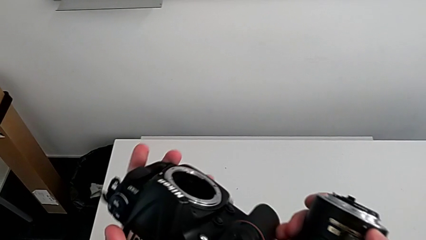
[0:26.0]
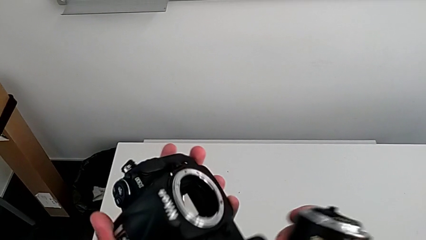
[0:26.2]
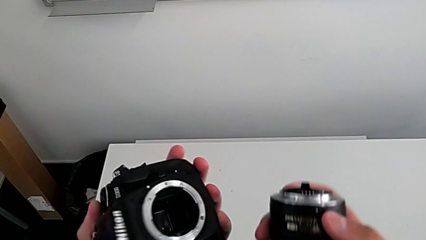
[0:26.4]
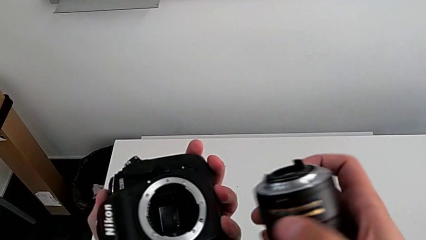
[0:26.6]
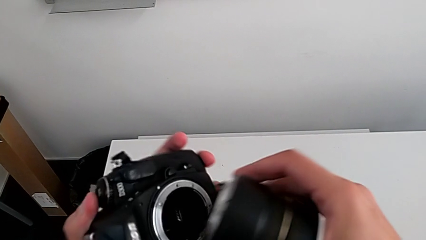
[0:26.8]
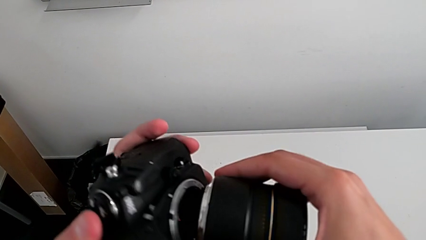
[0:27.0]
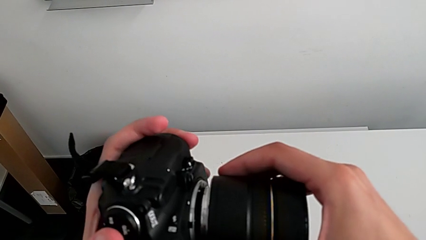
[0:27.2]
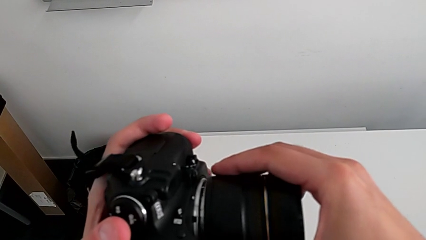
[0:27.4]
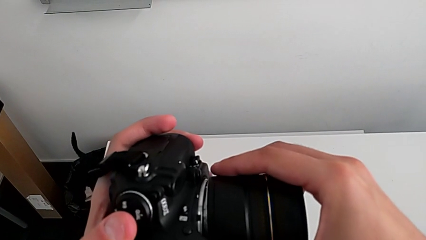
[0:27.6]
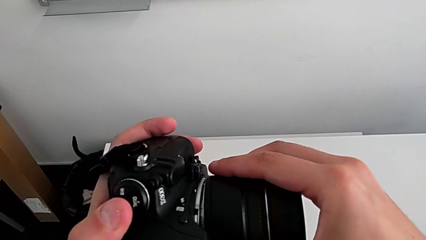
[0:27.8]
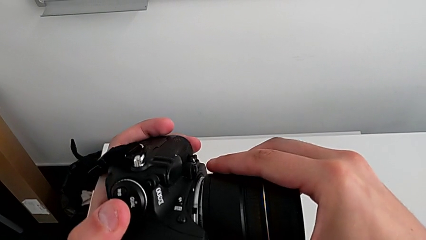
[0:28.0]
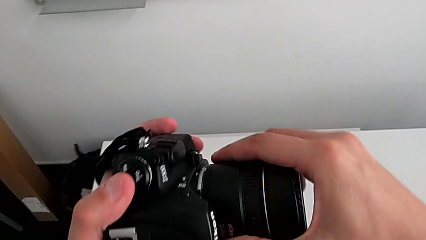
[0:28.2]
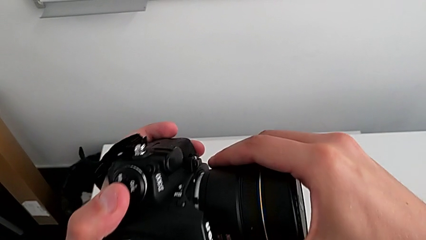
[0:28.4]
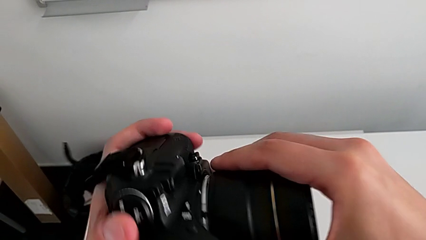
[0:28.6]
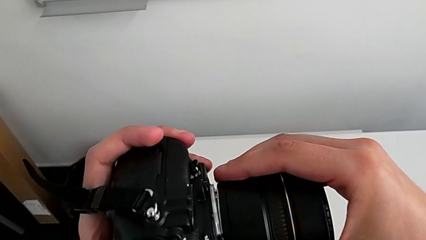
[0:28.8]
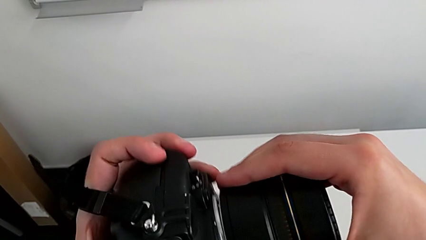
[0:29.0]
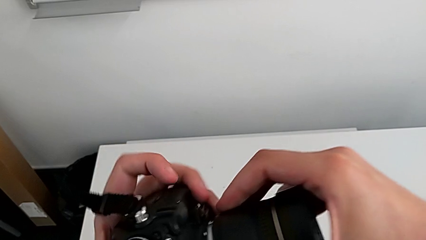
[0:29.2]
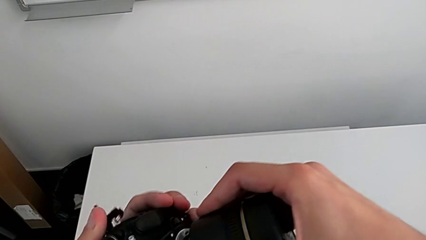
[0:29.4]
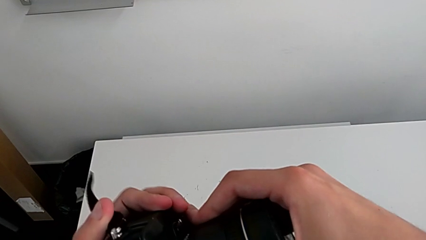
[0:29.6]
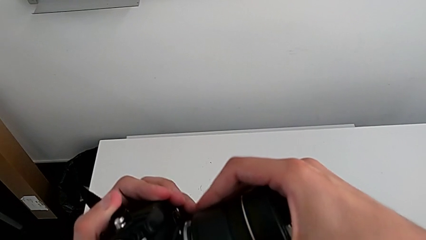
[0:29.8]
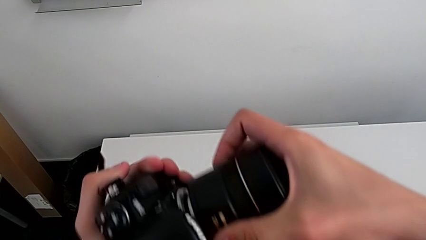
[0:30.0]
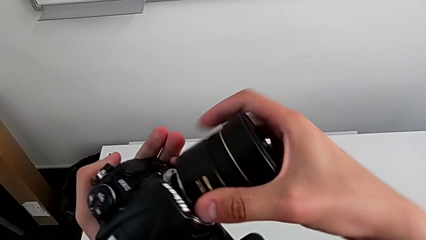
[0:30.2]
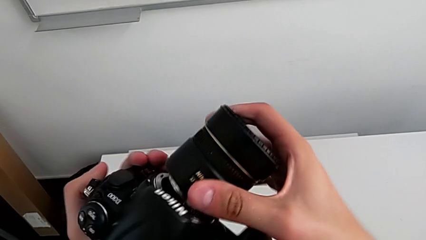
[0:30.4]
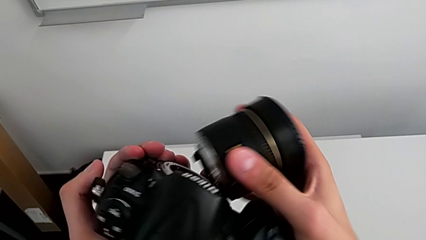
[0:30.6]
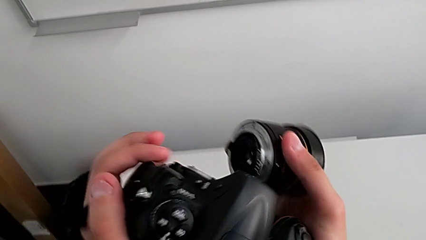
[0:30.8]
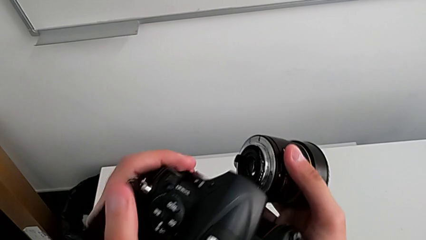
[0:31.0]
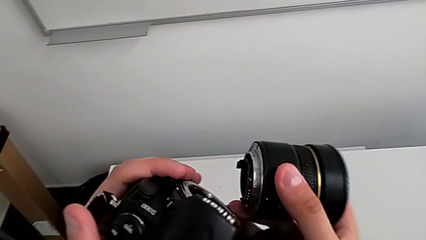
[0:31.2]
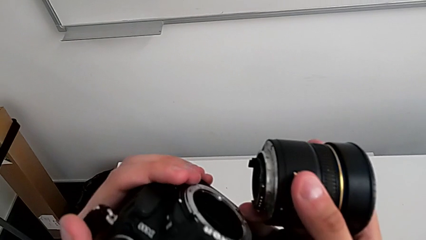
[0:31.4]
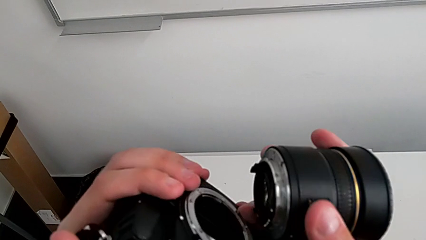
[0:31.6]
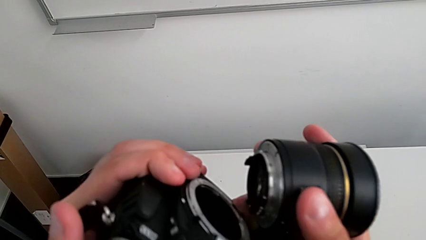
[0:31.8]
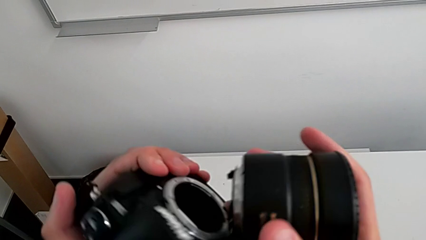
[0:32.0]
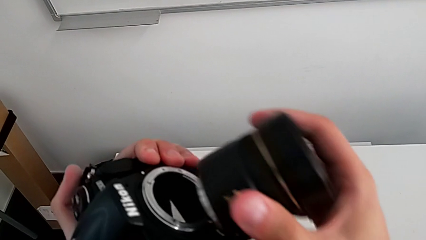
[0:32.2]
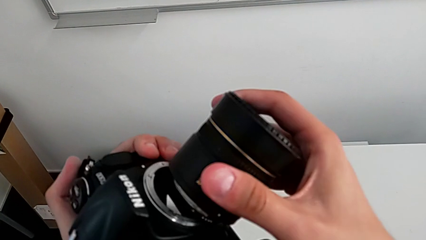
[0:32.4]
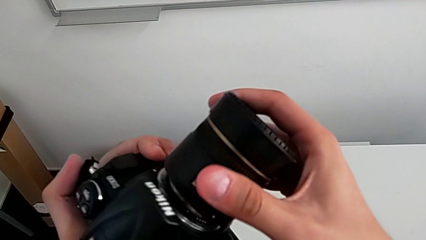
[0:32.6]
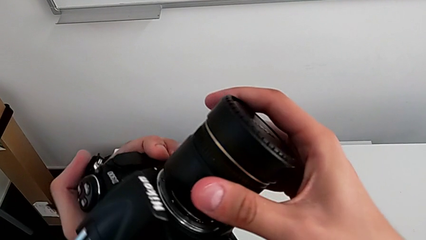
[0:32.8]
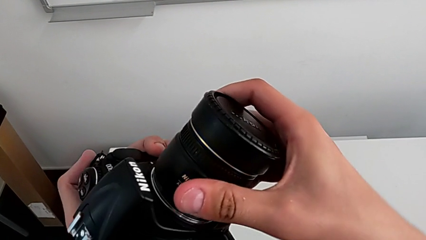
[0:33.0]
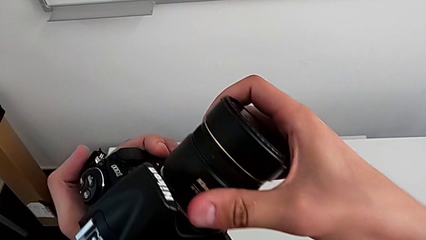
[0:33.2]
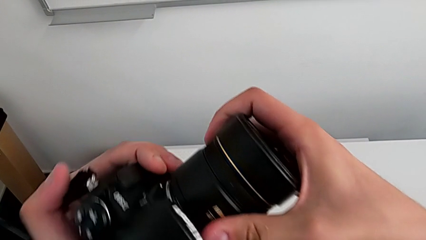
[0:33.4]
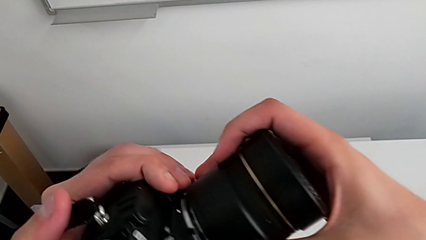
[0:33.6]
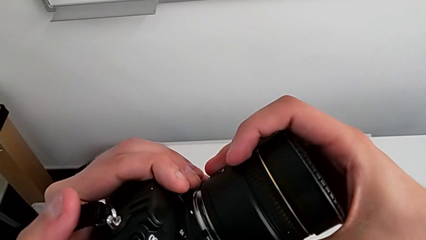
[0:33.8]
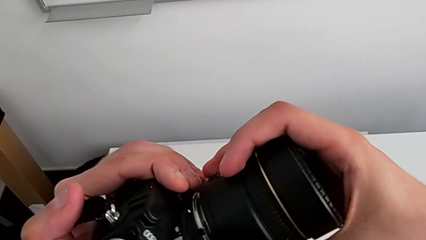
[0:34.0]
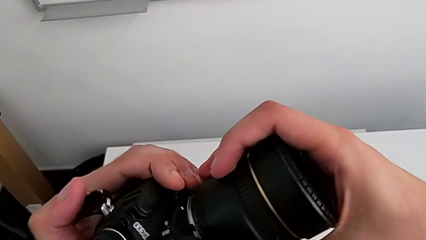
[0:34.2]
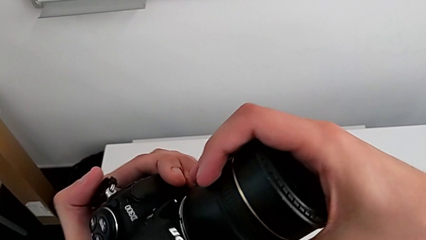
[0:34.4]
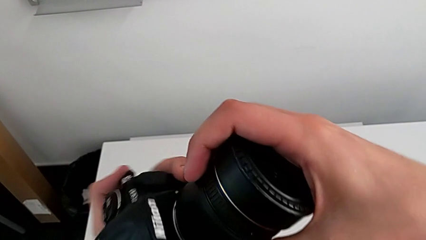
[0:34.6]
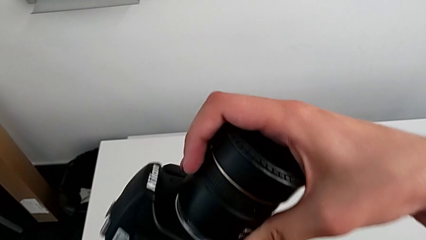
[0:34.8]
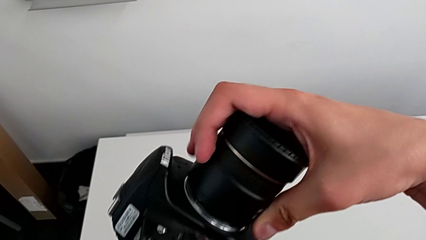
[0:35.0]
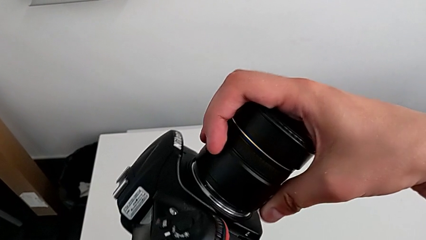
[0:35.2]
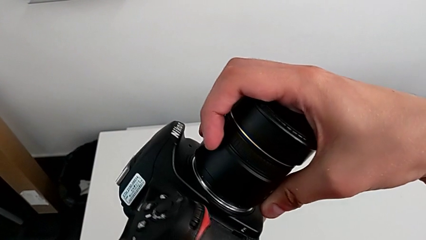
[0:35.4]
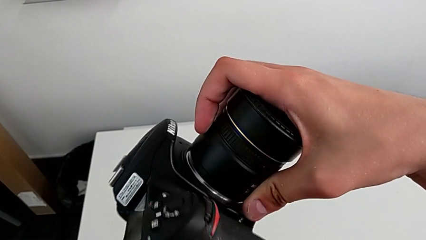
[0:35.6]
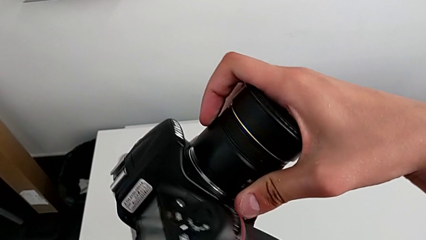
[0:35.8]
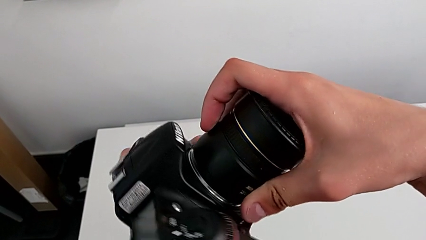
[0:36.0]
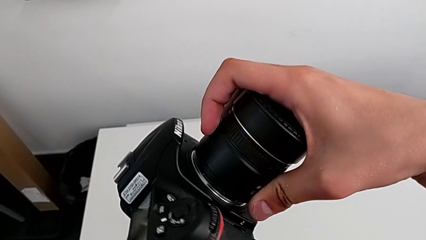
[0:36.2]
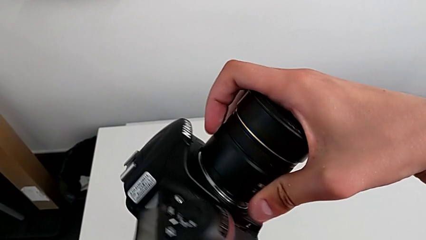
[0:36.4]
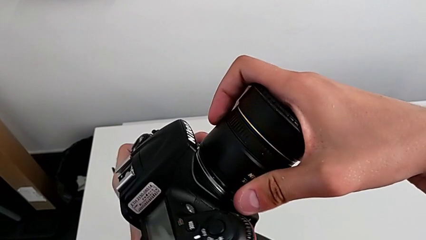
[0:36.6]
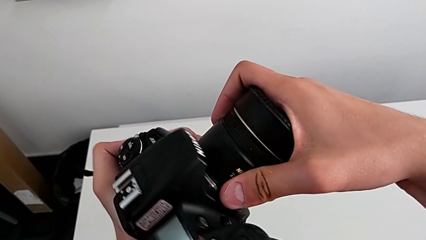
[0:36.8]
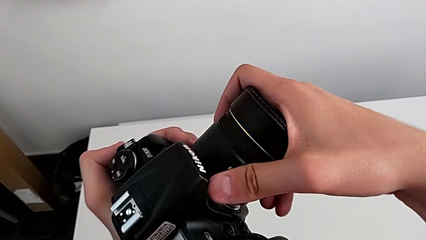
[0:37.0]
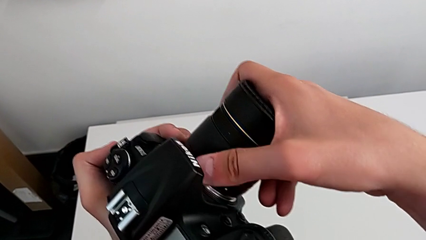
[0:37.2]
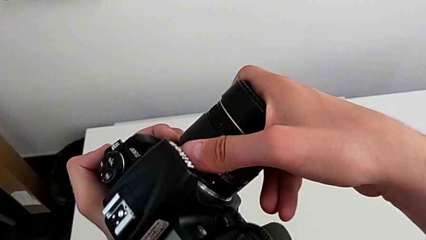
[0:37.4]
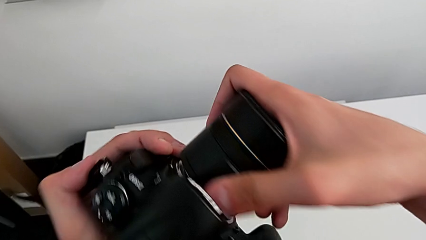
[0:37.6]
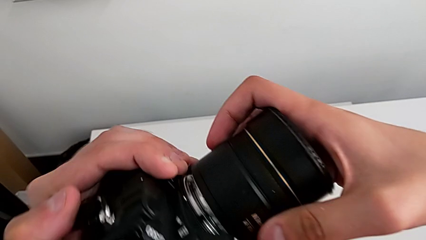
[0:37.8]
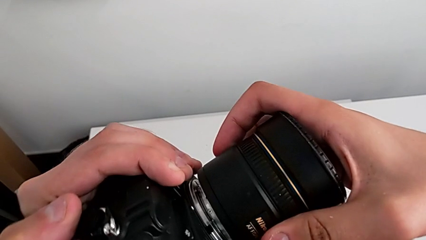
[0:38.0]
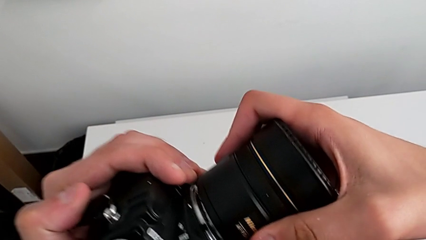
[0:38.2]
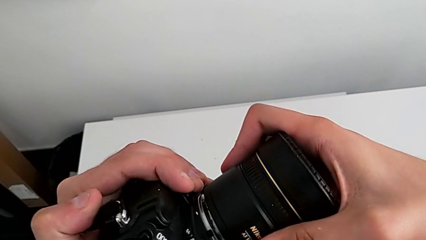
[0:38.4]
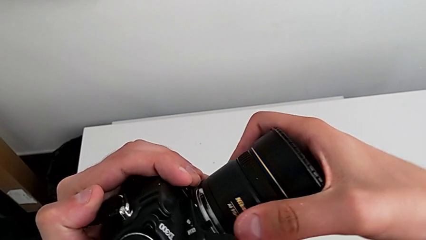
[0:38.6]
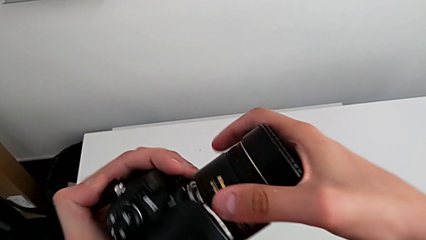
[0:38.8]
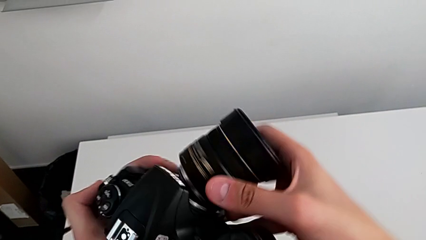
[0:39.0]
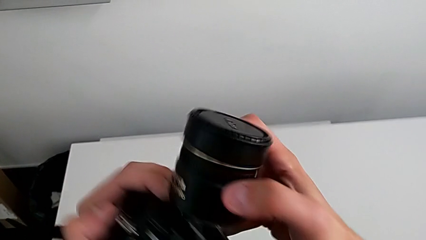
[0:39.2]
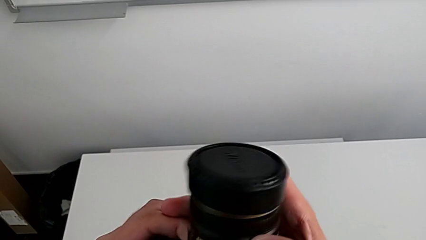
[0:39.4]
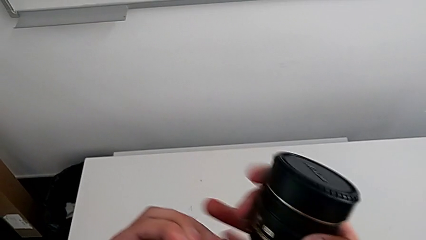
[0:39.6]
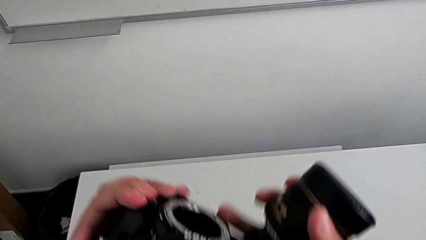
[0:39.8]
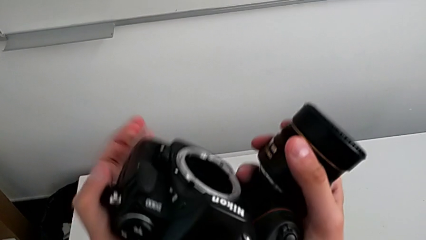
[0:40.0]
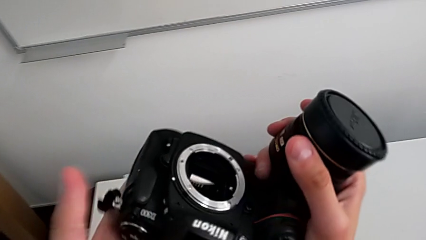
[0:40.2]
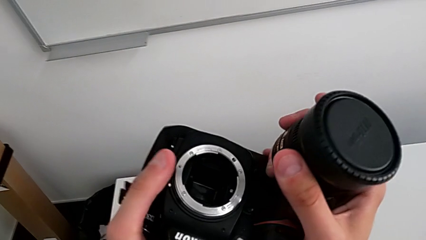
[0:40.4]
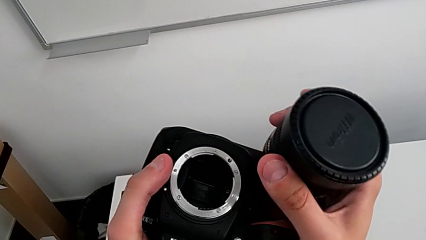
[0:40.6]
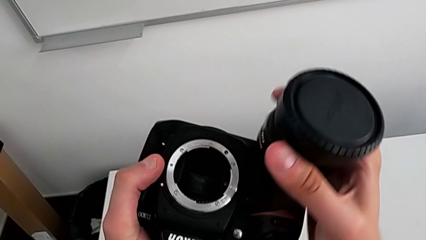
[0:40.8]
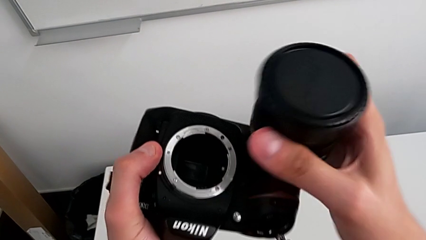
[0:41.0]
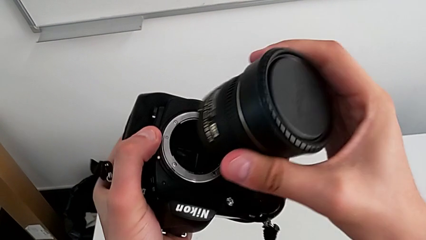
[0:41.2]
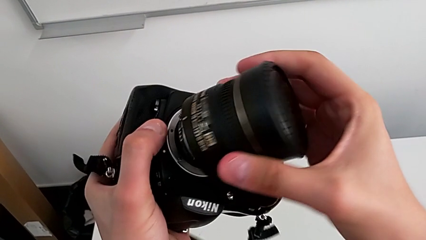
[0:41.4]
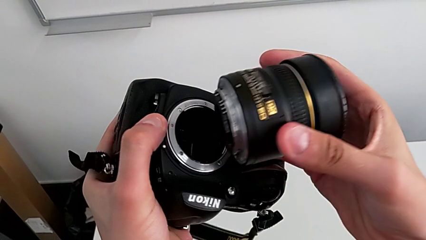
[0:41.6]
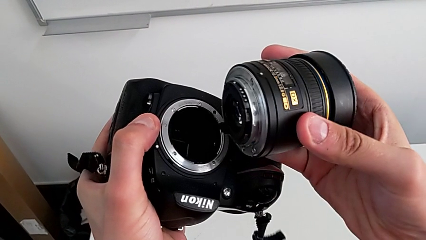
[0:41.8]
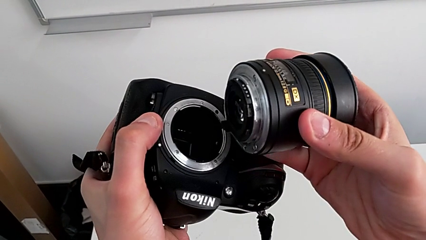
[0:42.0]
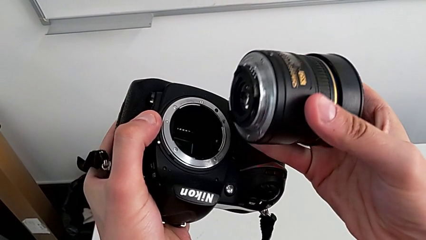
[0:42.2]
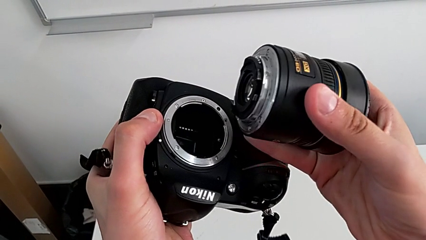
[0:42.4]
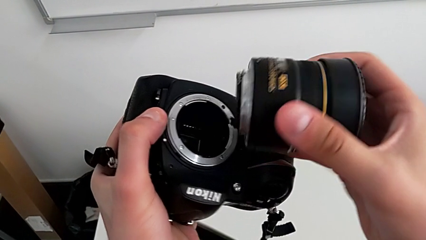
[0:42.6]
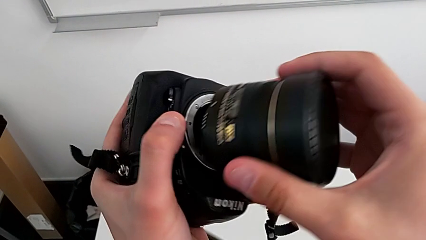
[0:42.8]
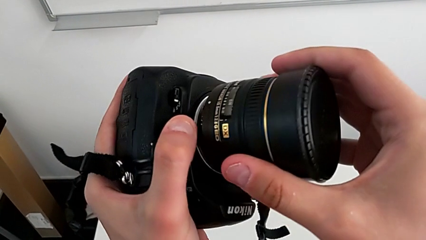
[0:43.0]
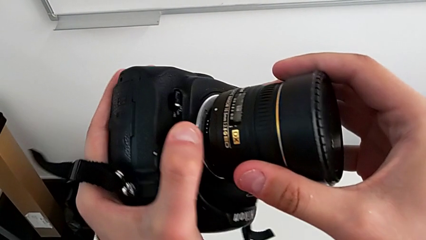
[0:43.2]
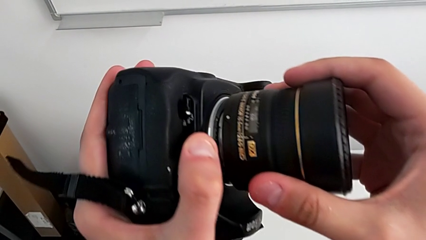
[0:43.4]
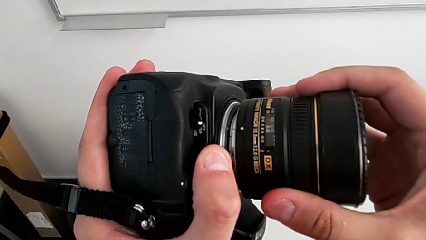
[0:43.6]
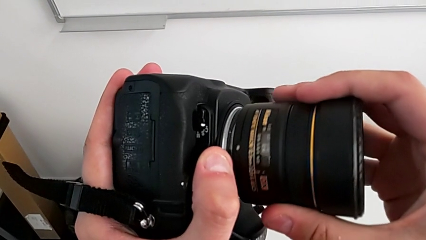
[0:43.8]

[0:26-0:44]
The camera wearer is attaching the lens to the DSLR camera. They wrongly align the lens, withdraw it, place it, and wrongly rotate and lift it, not achieving to attach the lens to the camera and almost dropping it. They place the lens.
